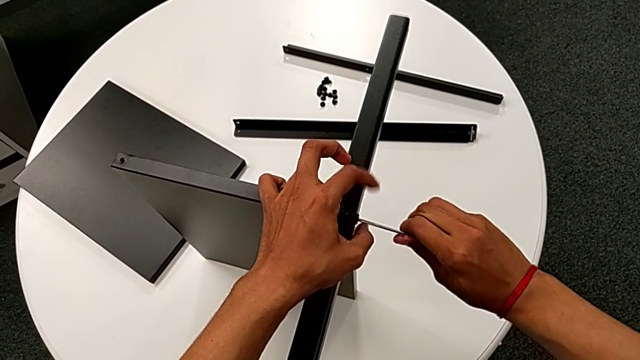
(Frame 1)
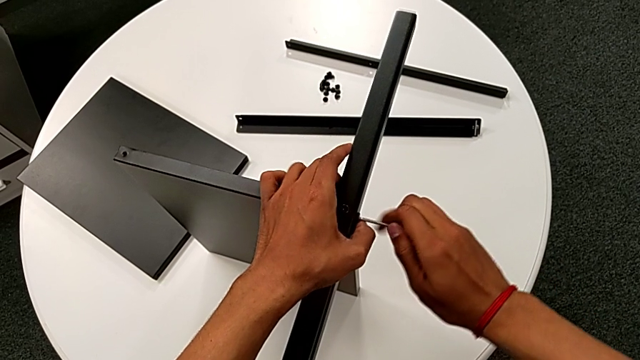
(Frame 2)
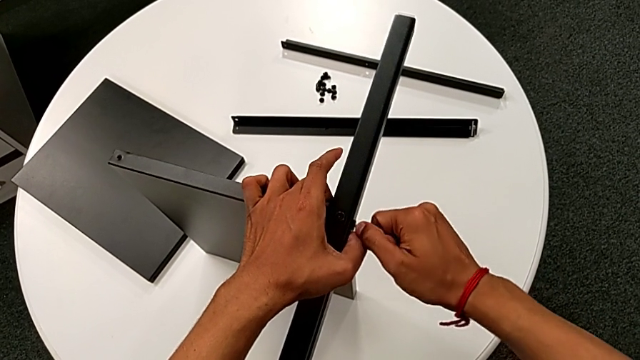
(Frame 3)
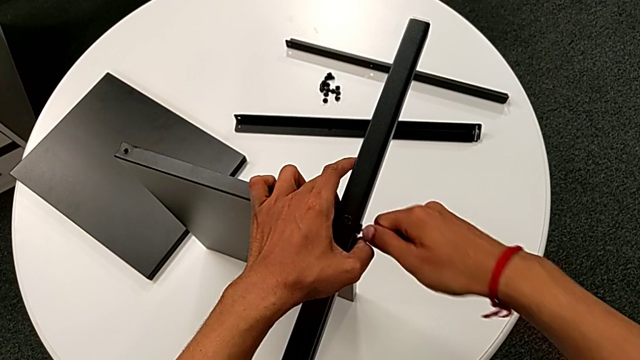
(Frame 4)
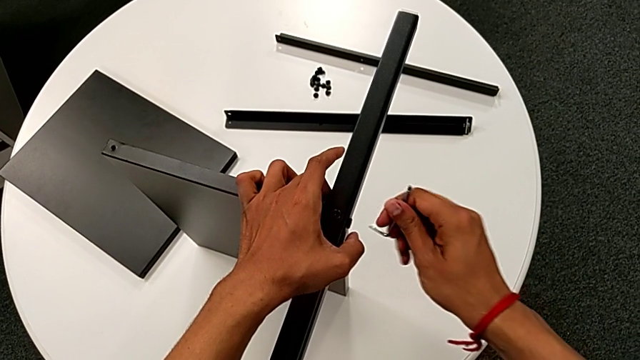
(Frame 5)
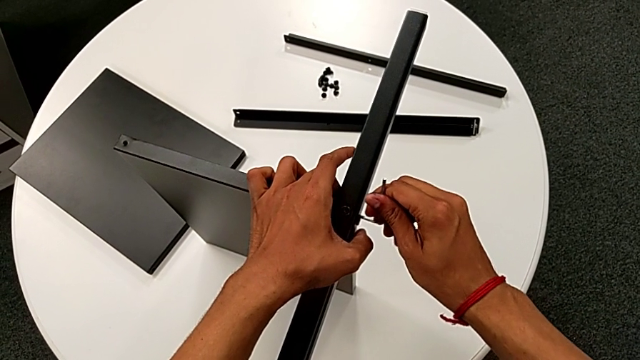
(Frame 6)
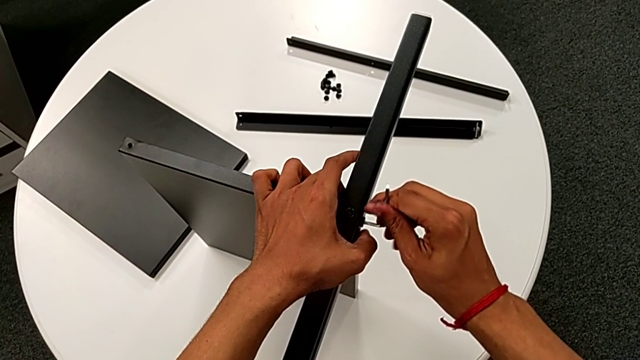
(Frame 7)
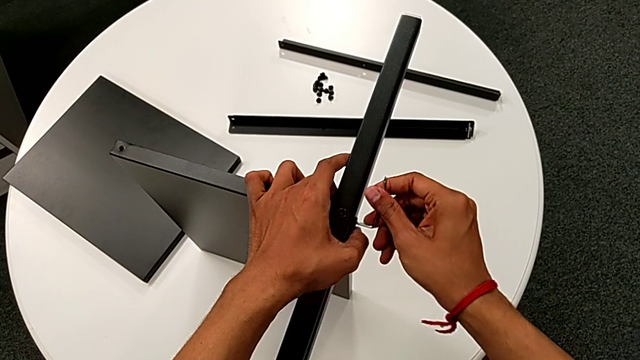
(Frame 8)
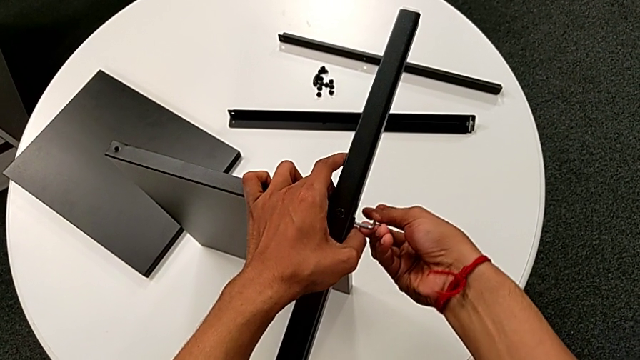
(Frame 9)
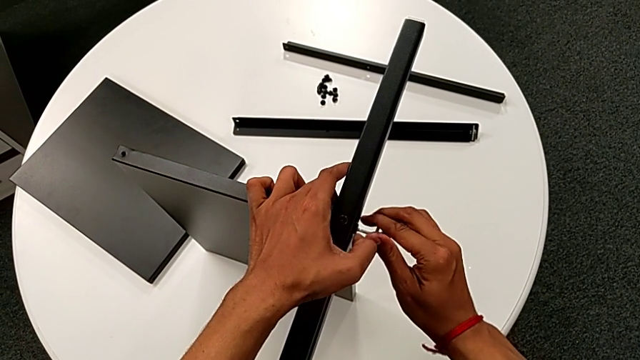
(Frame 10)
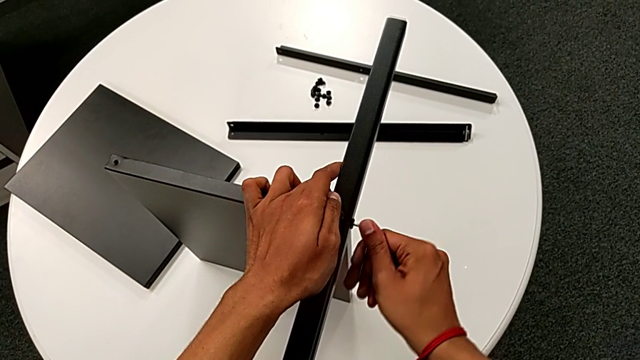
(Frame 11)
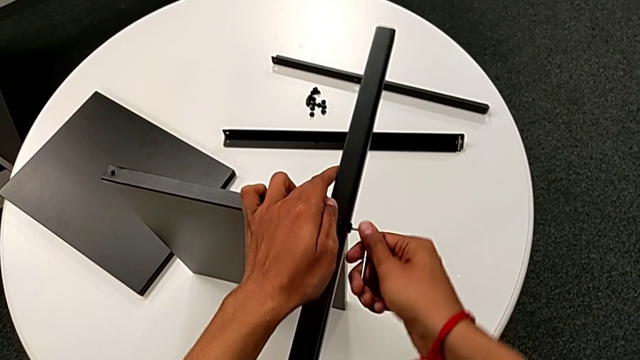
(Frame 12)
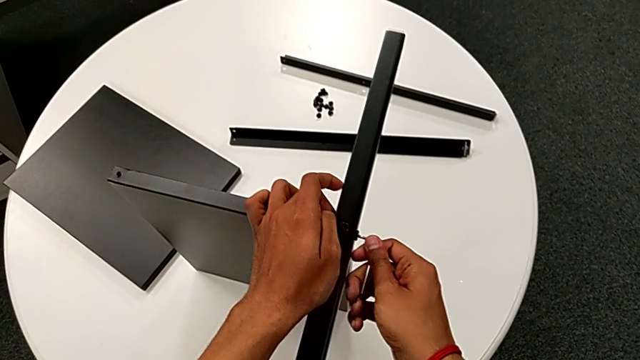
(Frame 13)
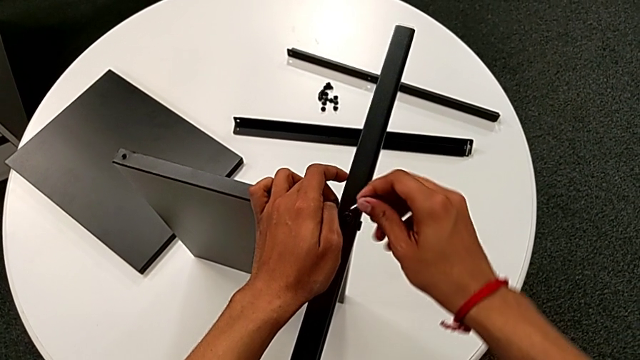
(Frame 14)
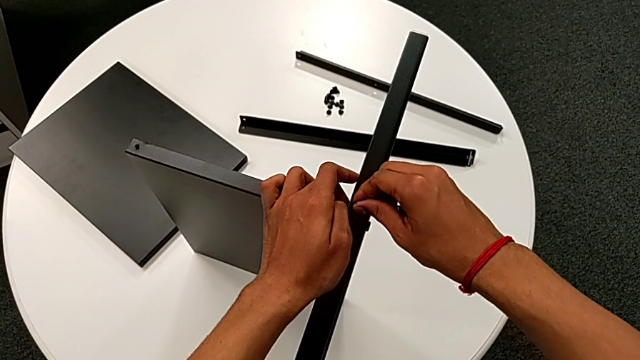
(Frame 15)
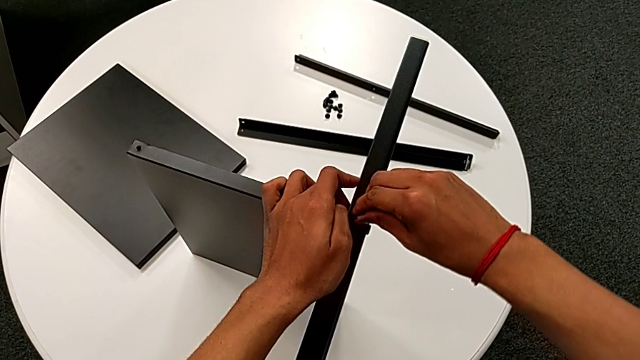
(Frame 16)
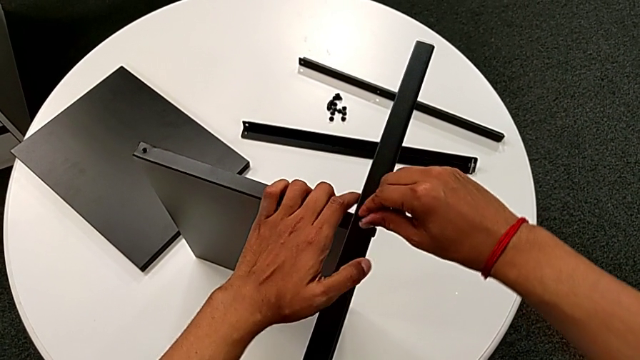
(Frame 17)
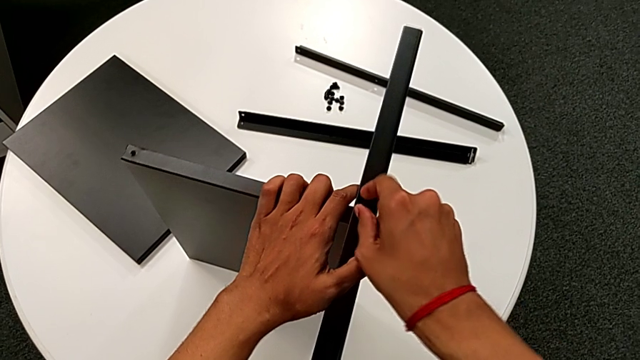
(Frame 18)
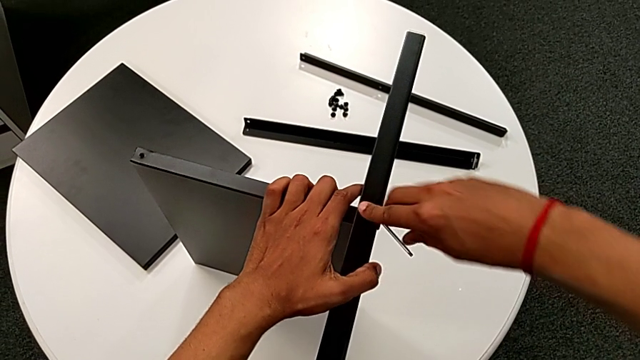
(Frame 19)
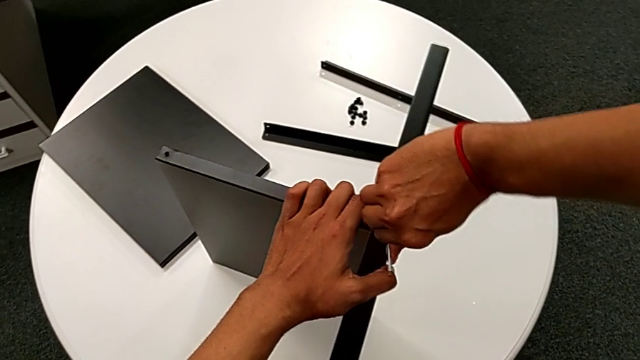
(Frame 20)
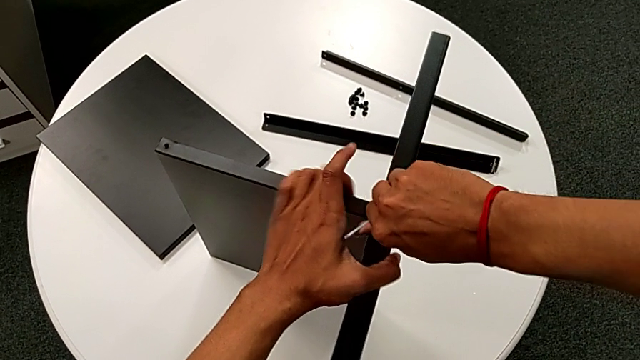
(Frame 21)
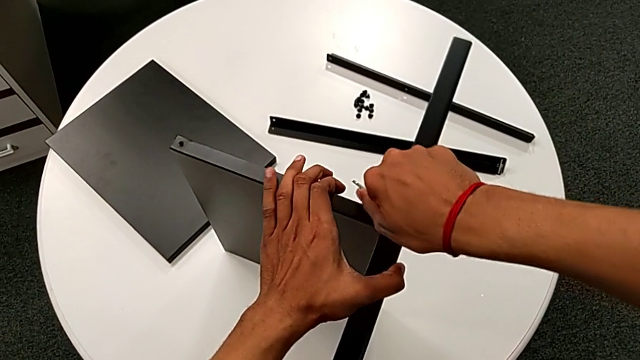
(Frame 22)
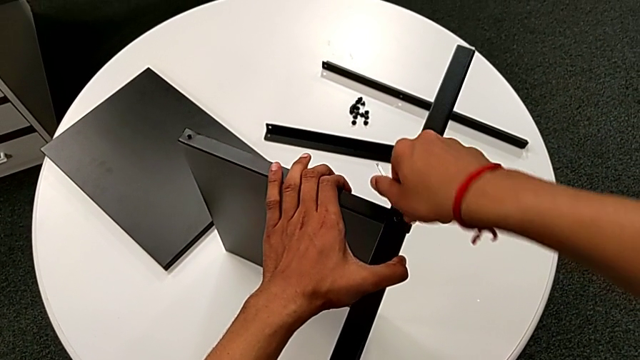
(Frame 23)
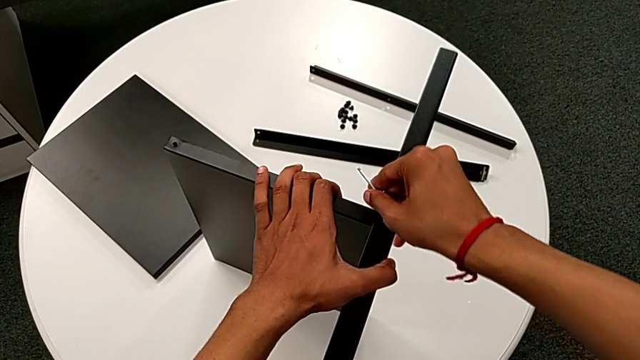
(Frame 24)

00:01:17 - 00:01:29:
The camera wearer is attaching the first leg to the shelf. They screw the hex socket head, rotate the Allen wrench, insert it, screw the hex socket head, withdraw the Allen wrench, insert it, screw the hex socket head and withdraw the Allen wrench.

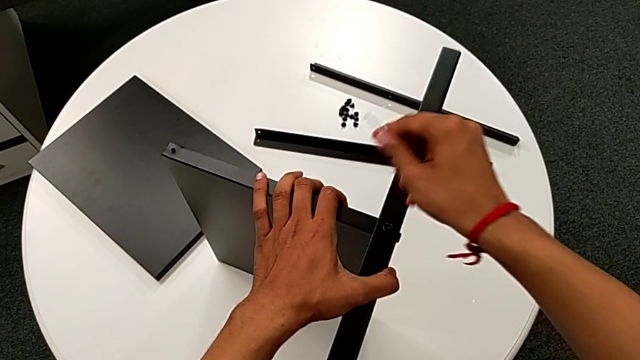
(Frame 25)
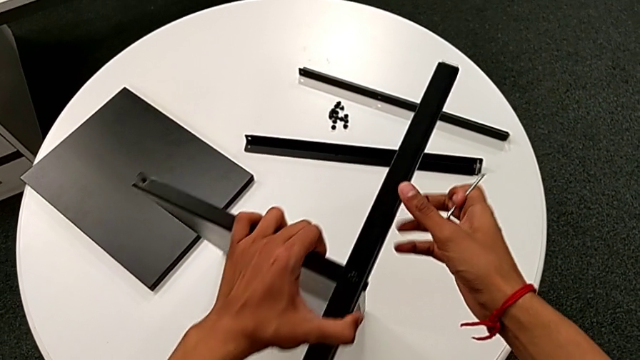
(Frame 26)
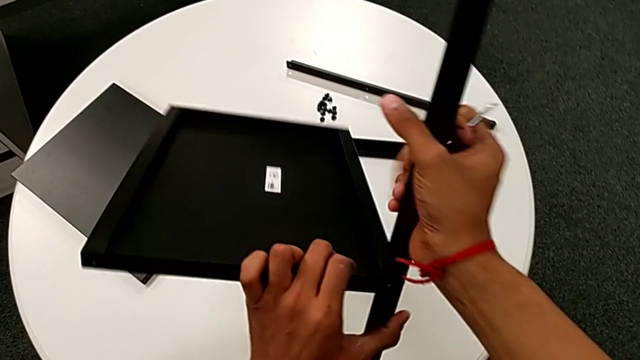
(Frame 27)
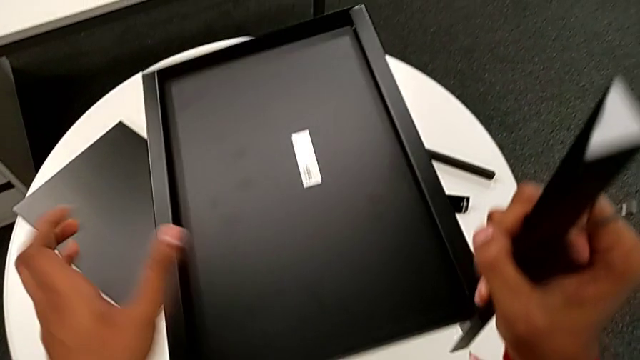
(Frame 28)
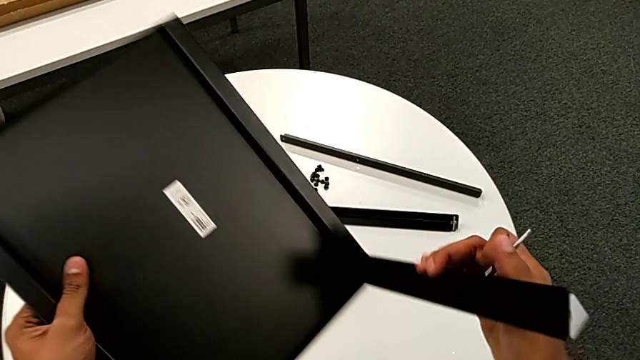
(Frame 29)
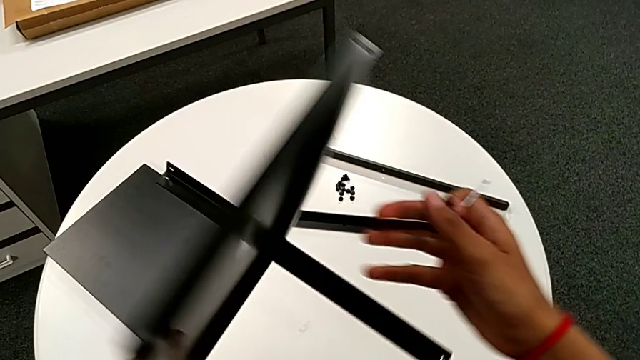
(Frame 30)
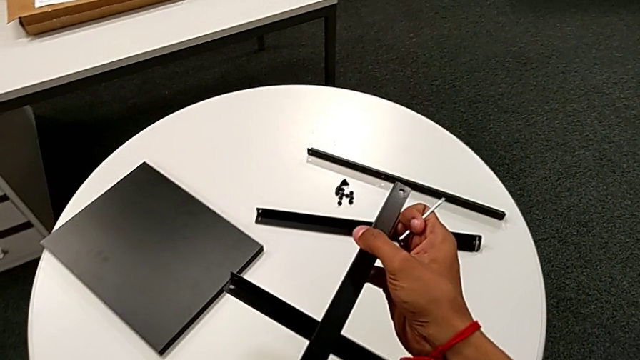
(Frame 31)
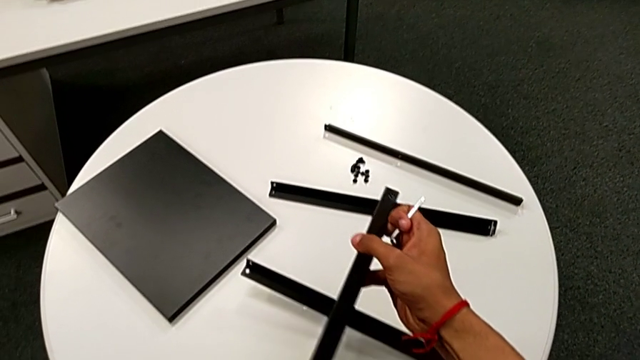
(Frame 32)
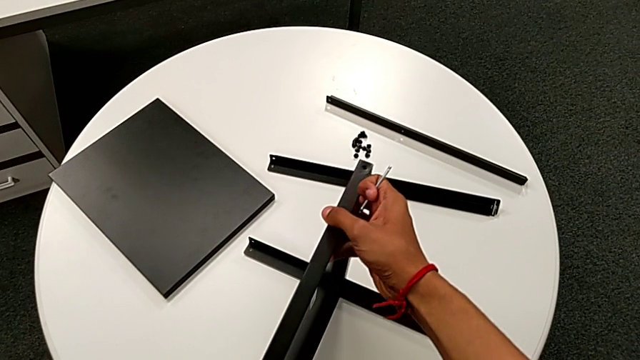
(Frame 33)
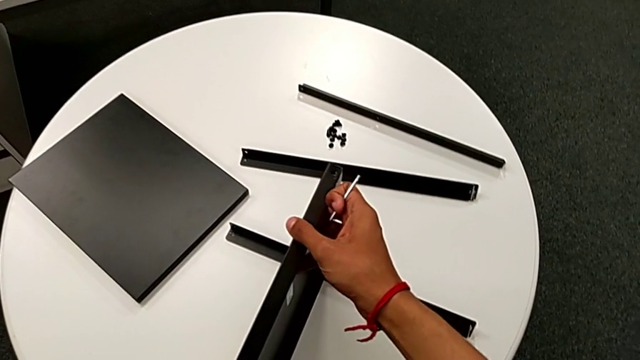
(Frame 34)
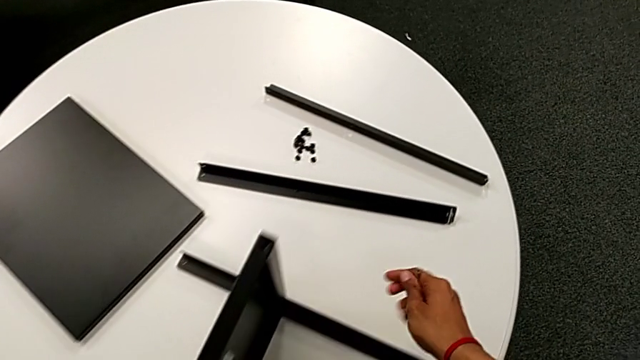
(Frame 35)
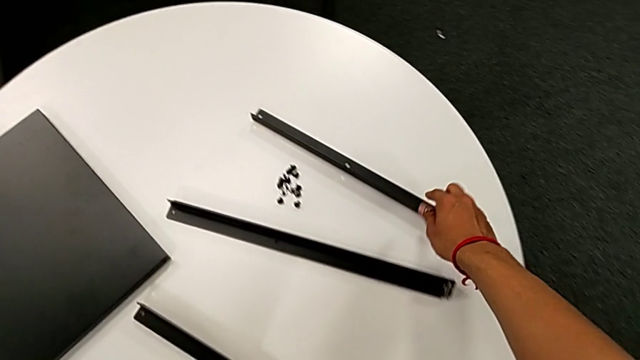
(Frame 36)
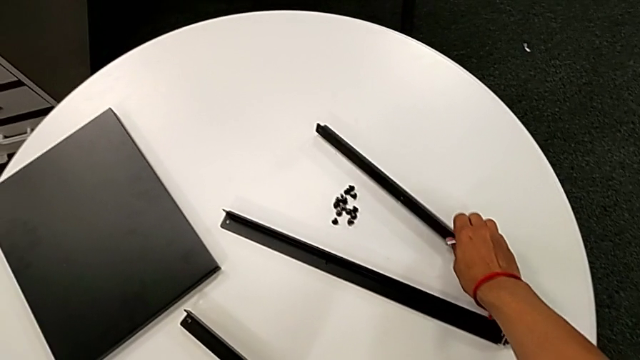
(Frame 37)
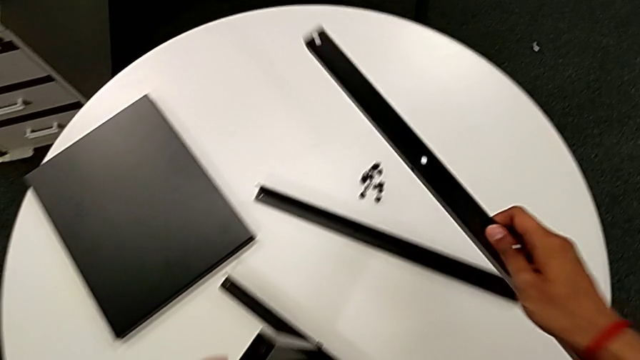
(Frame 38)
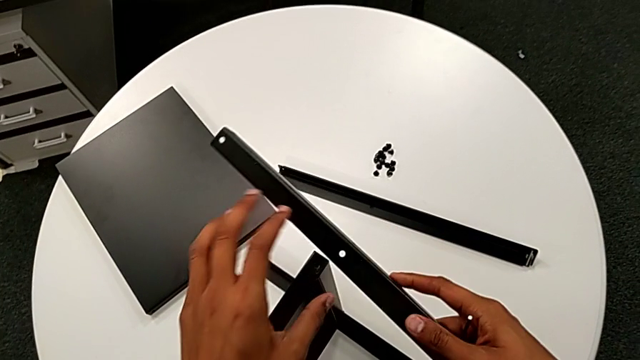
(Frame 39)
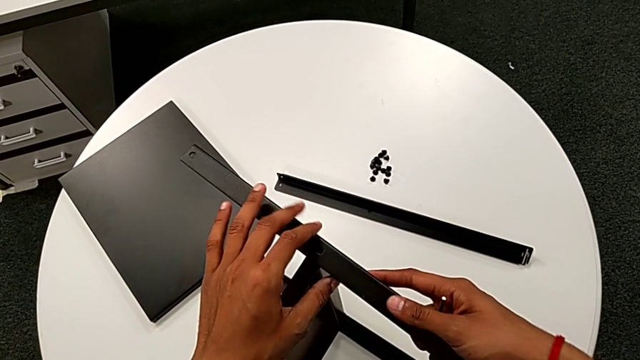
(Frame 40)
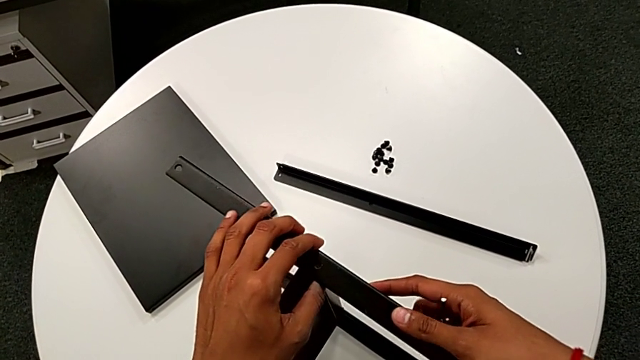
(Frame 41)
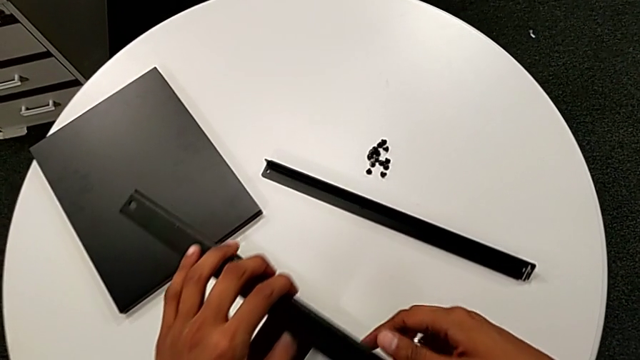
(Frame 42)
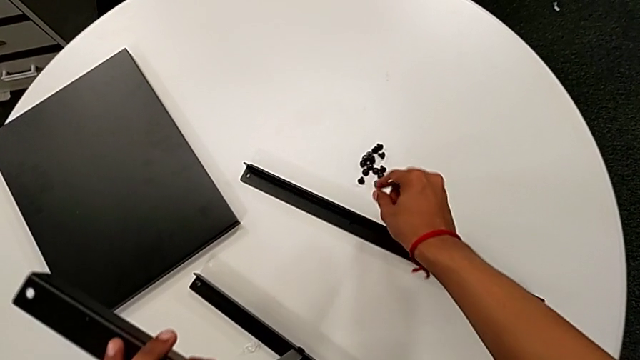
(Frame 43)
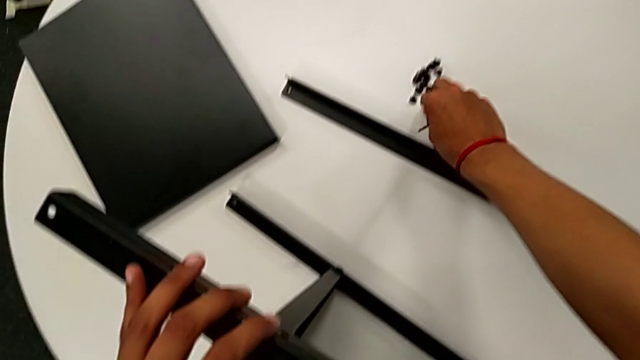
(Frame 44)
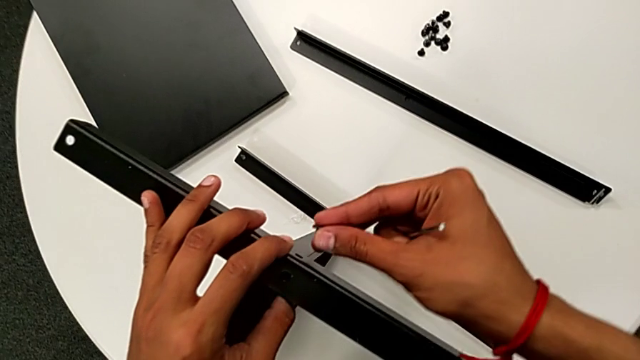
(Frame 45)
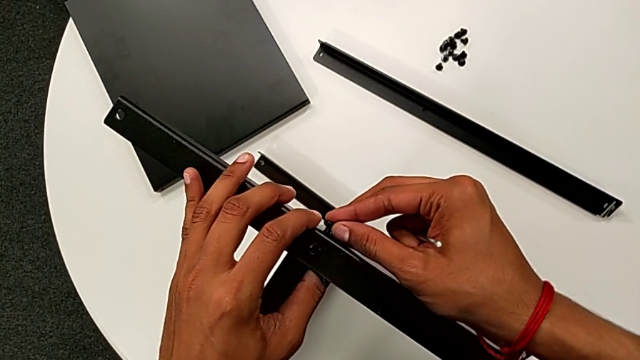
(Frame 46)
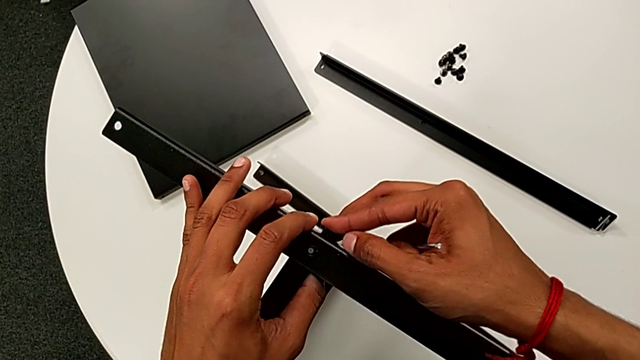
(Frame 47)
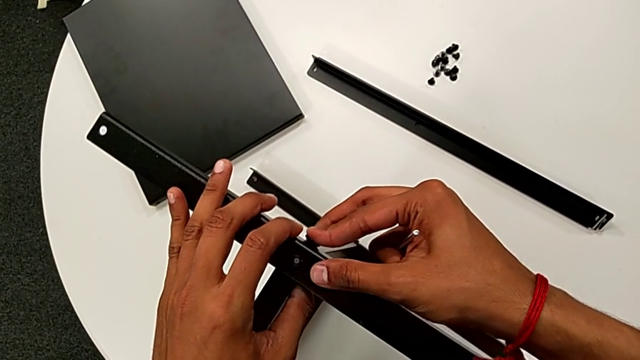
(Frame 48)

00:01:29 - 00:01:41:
The camera wearer is assembling the second leg to the middle shelf. They rotate the nightstand, place it, approach the second leg, grab it, approach the nightstand, align the second leg, approach the hex socket head, grab it, approach the nightstand and begin to insert the hex socket head.
